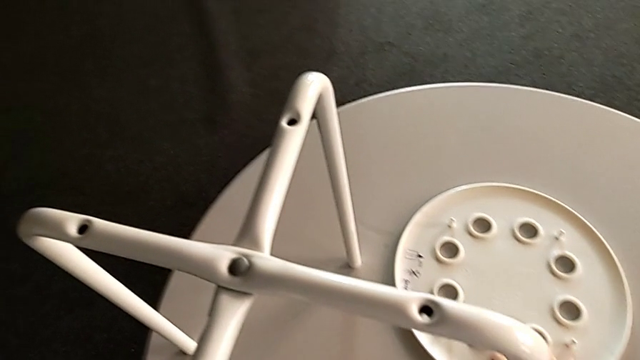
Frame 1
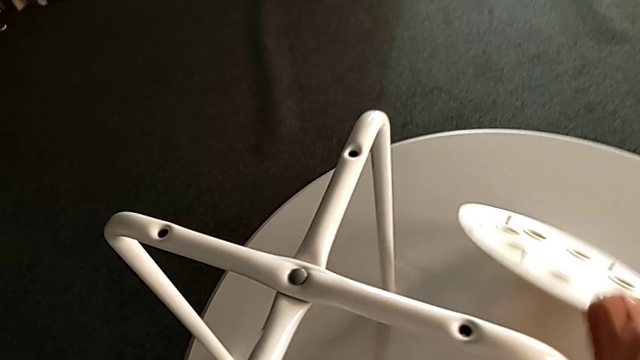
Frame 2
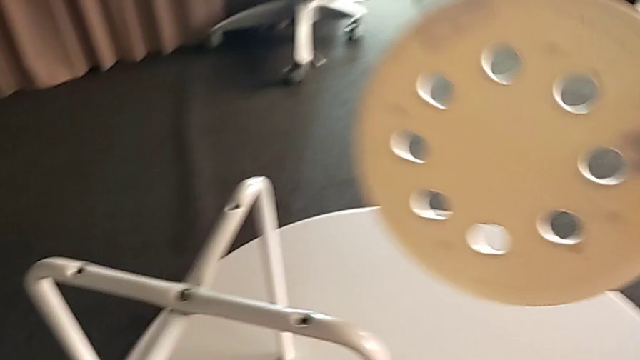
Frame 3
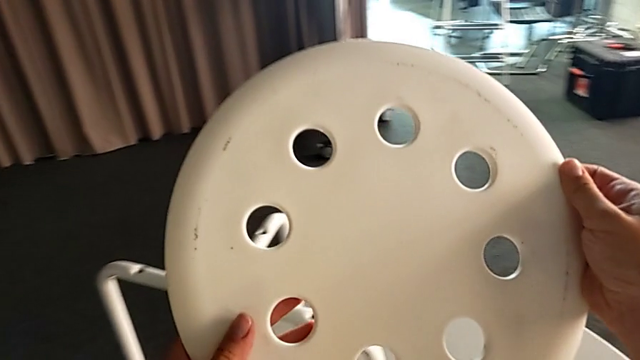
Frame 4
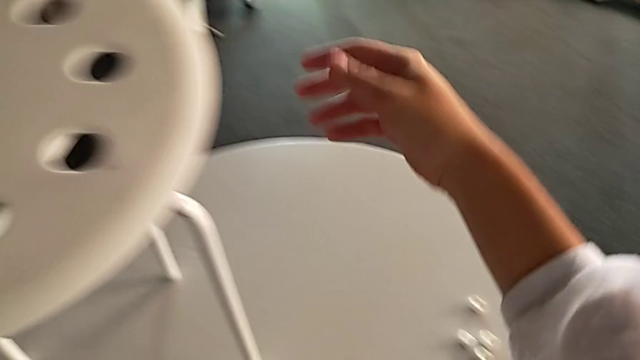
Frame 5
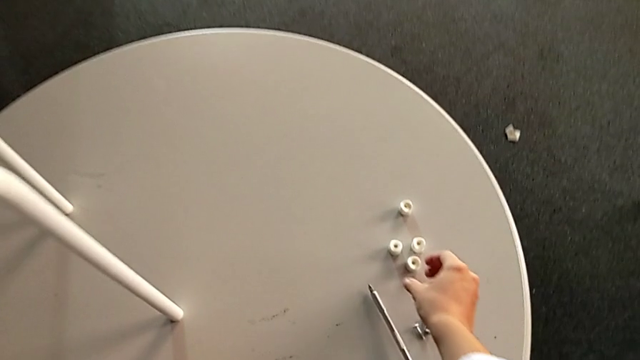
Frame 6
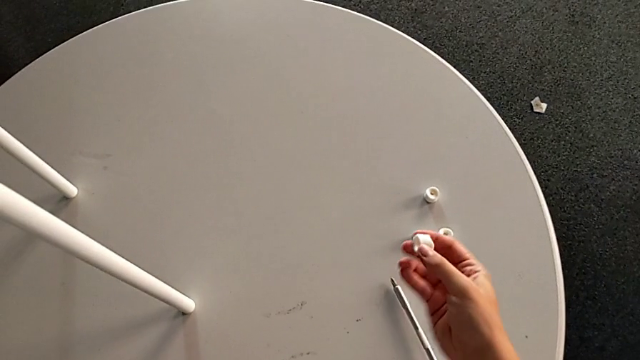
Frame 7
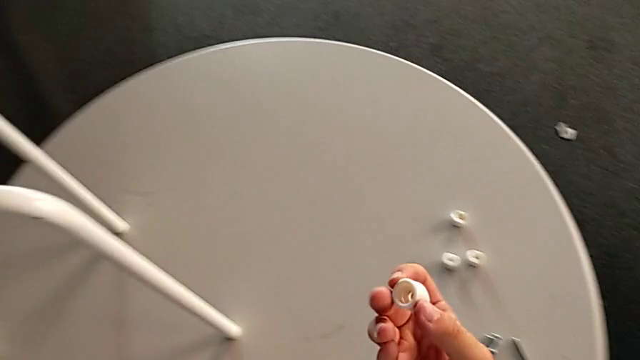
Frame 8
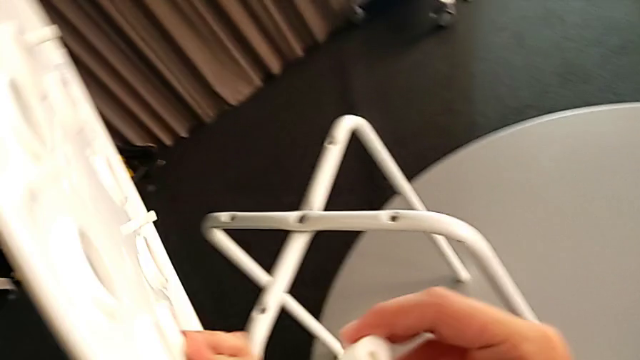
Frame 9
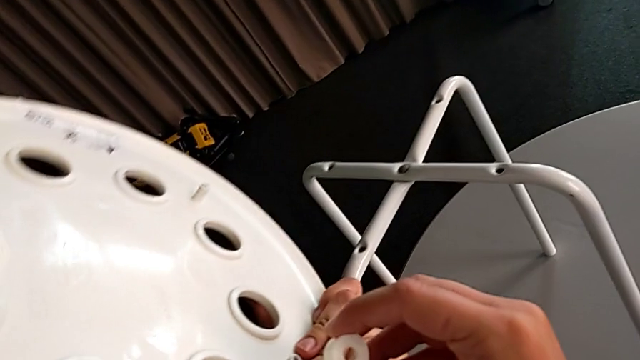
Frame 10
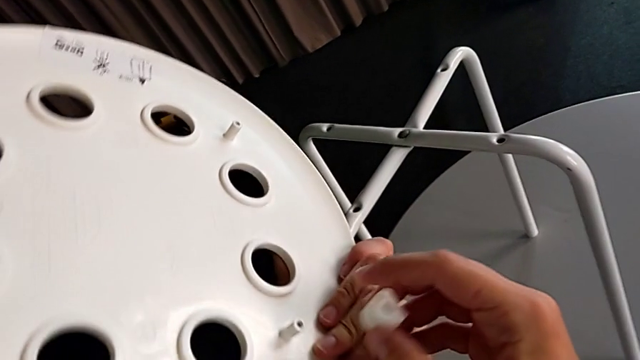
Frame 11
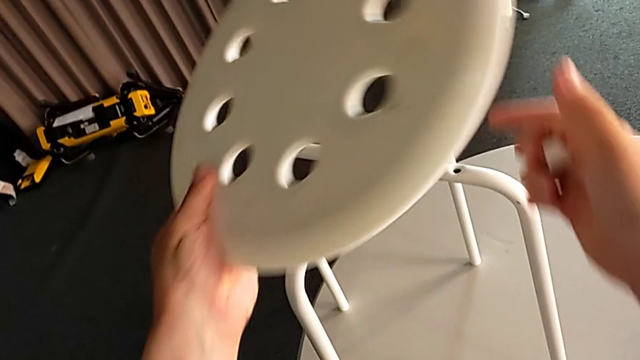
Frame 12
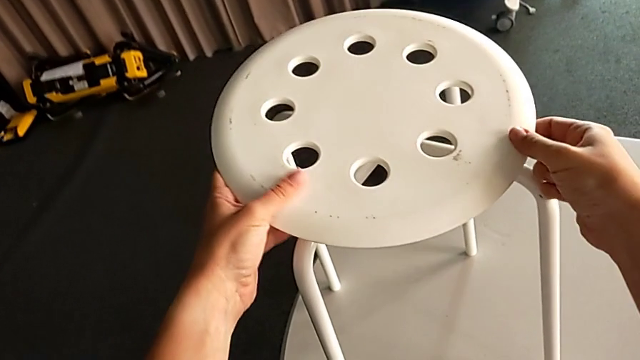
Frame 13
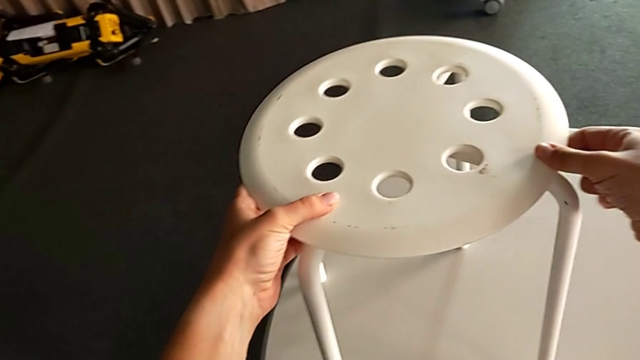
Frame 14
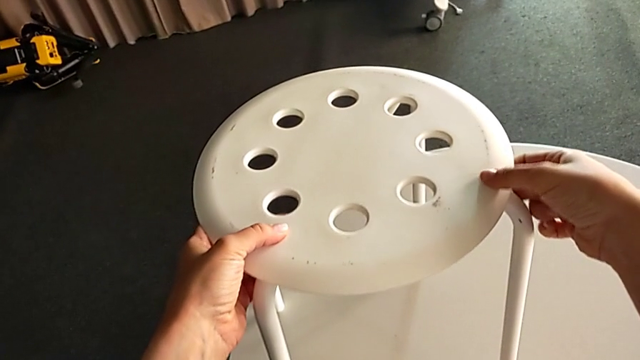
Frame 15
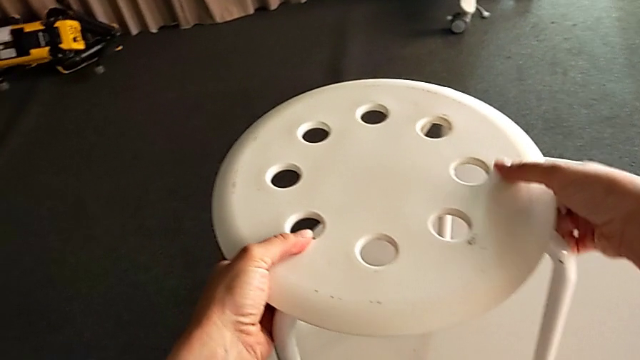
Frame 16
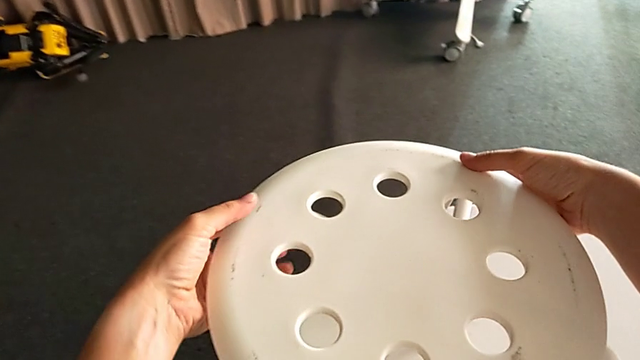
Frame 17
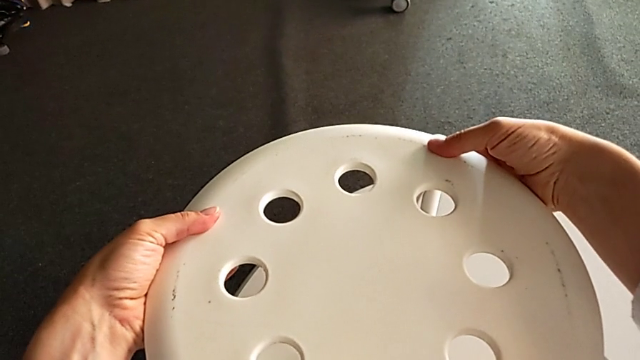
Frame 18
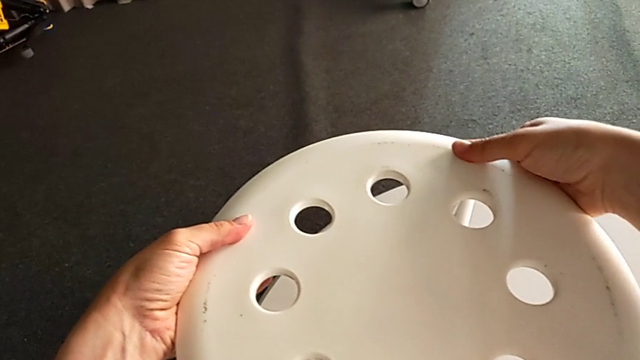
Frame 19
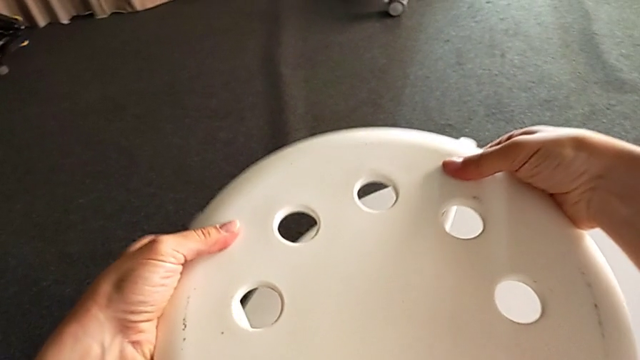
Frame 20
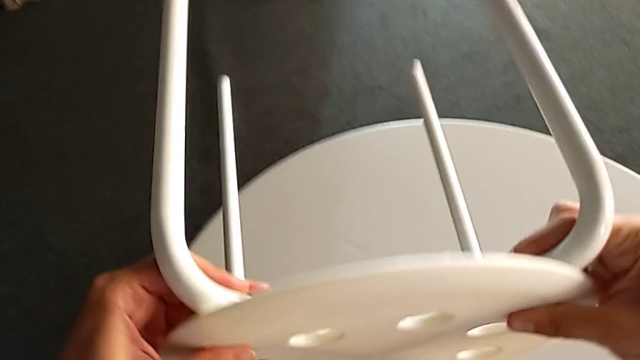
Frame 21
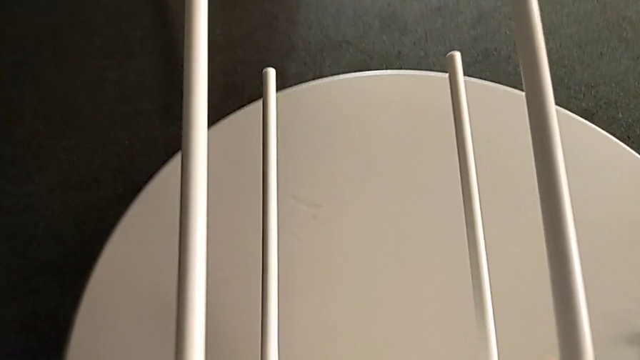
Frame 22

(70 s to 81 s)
The camera wearer is assembling the seat with the legs. They grab the seat, lift it, wrongly grab the washer without placing the seat and inspect the seat, place it, inspect it and rotate the stool.

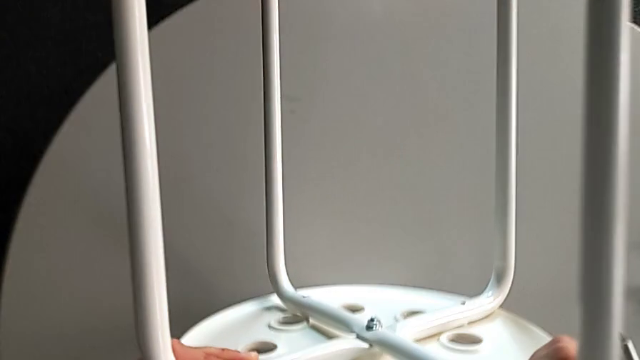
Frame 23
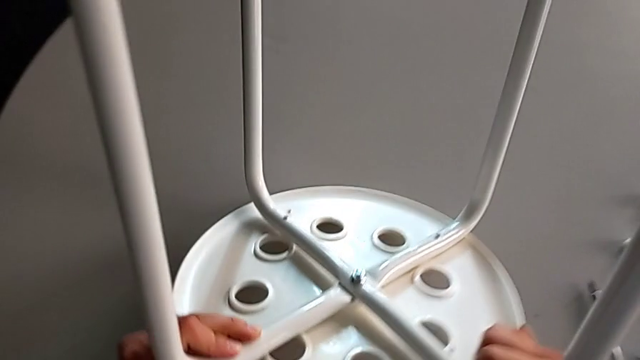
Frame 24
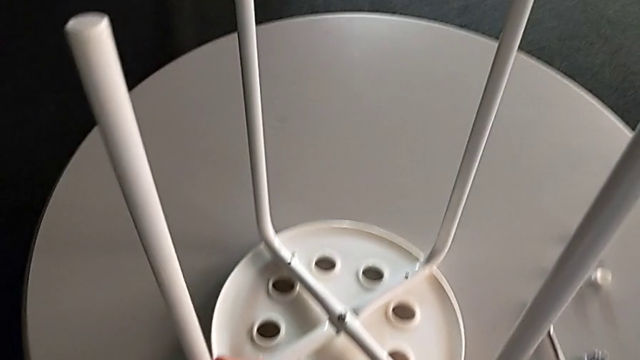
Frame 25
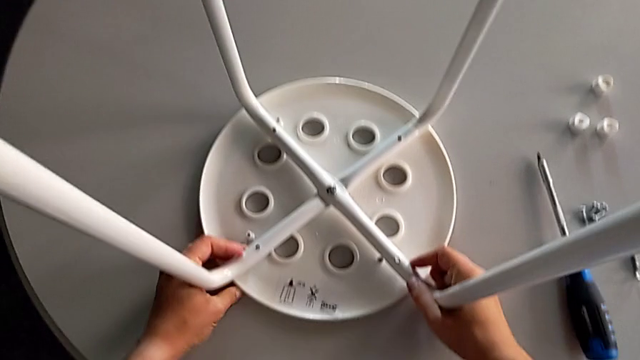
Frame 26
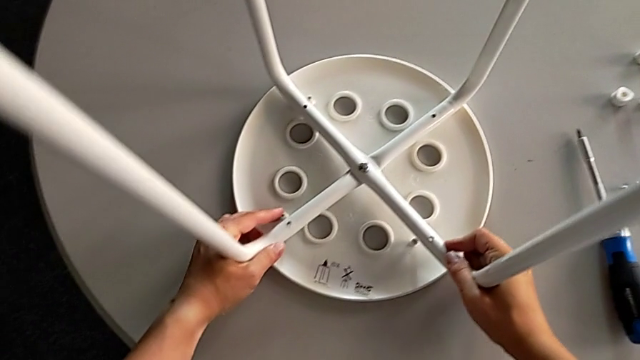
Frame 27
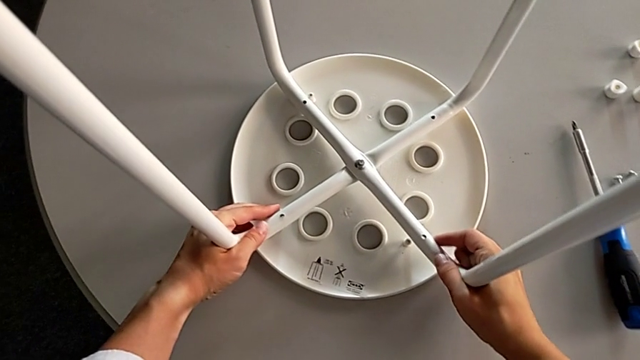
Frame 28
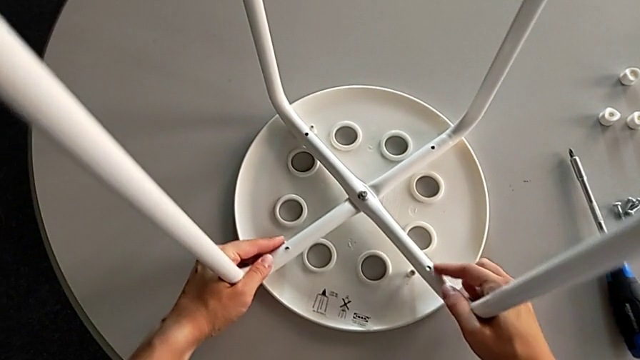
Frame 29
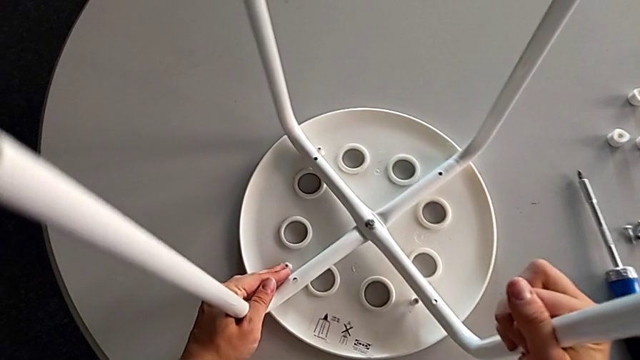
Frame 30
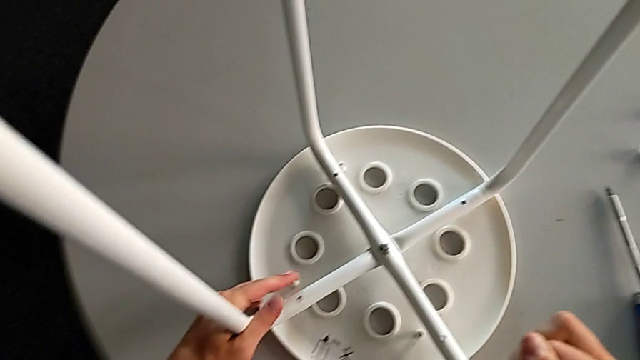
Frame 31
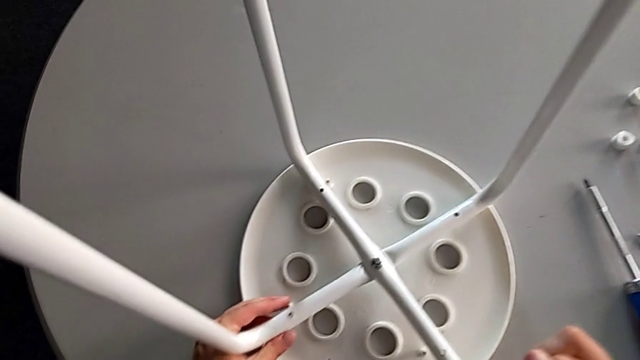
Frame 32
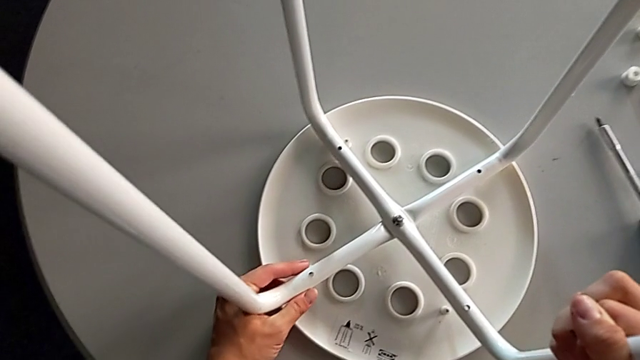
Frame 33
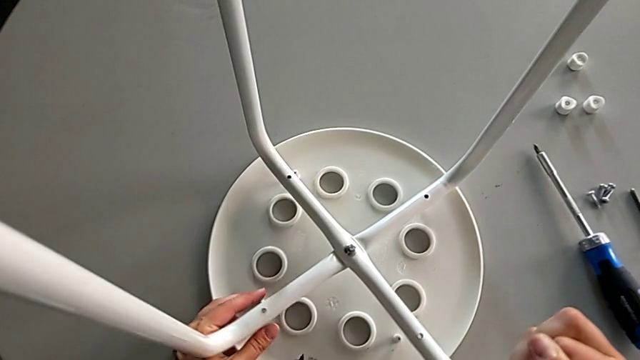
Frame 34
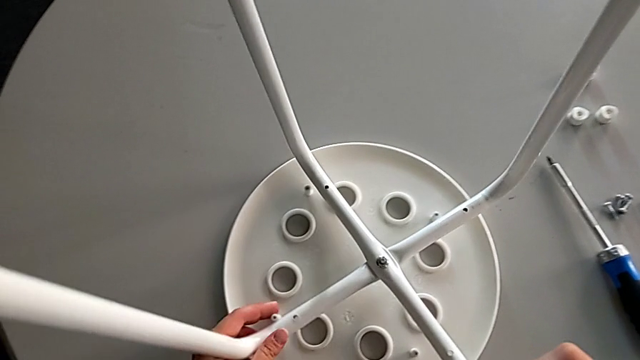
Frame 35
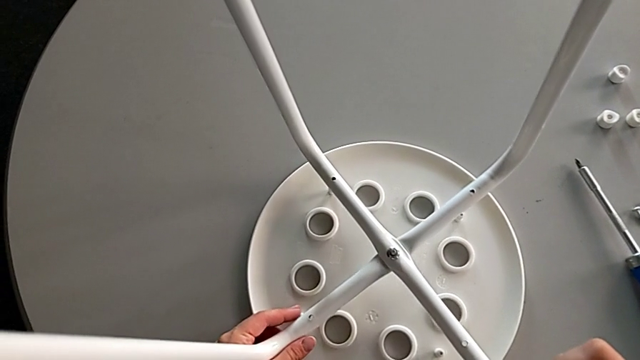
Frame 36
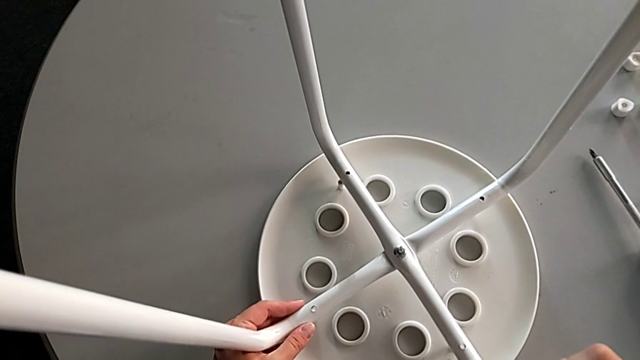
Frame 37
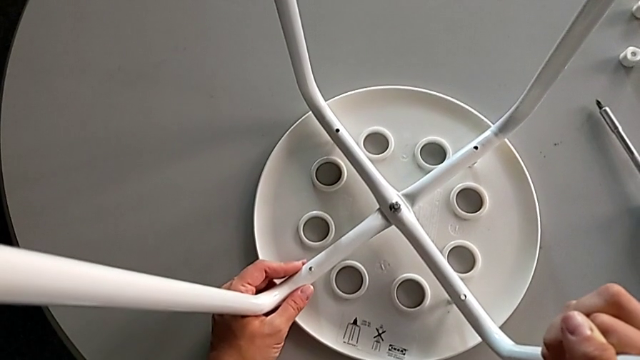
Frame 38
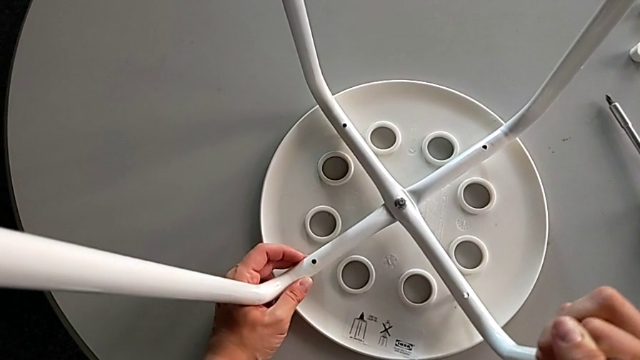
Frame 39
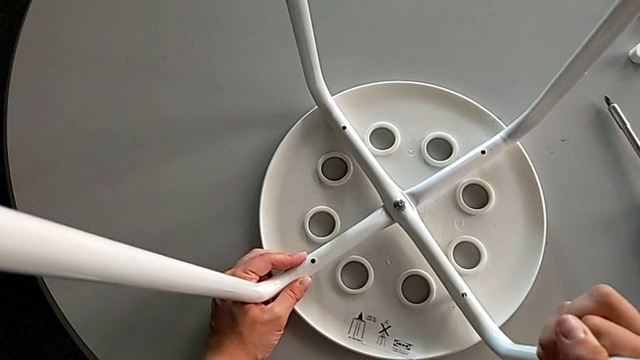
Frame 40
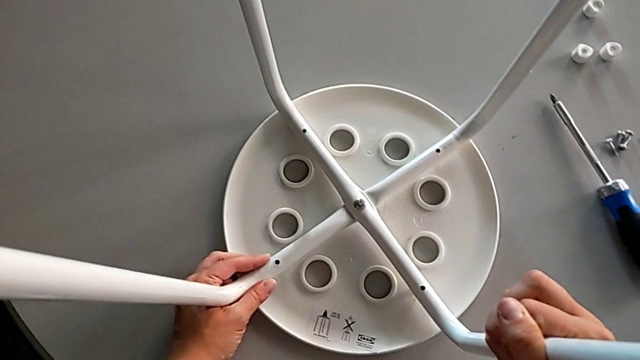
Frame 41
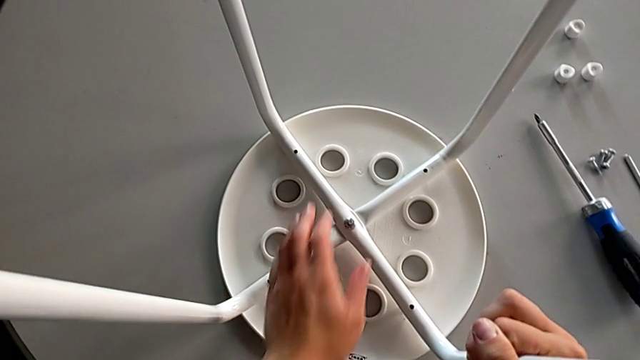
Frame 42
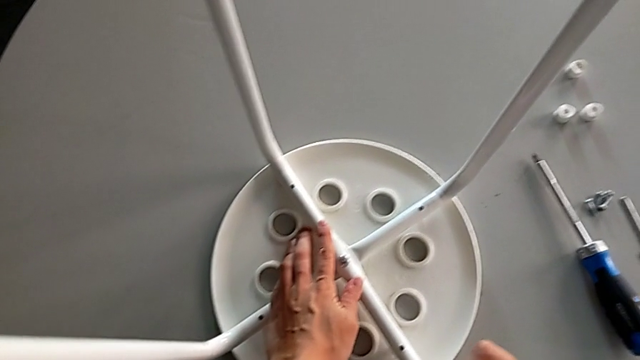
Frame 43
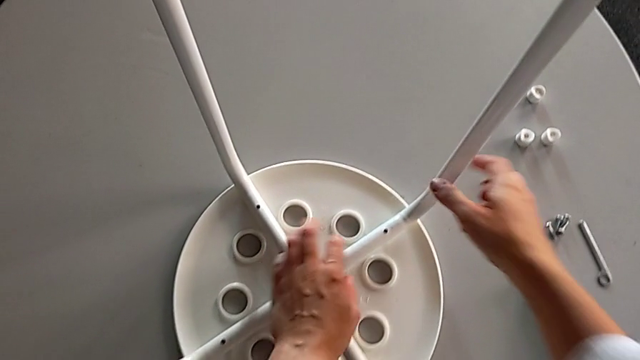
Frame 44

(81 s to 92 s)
The camera wearer is assembling the seat with the legs. They place the stool, align the seat, lift the leg, align the seat and begin to inspect the seat.
